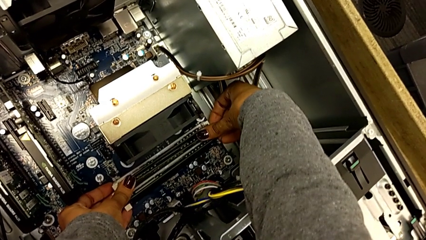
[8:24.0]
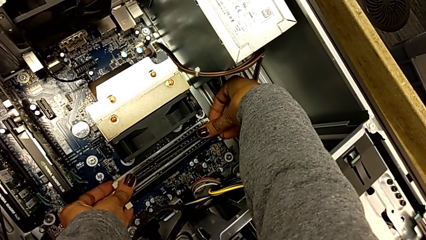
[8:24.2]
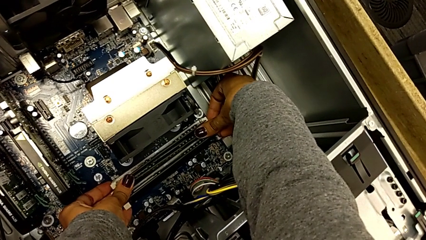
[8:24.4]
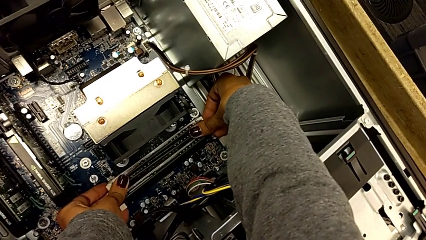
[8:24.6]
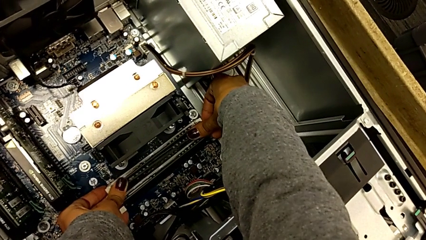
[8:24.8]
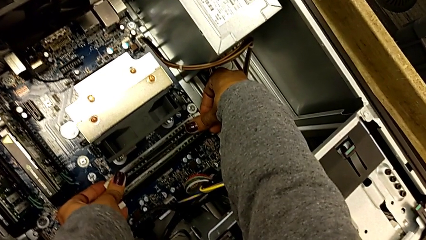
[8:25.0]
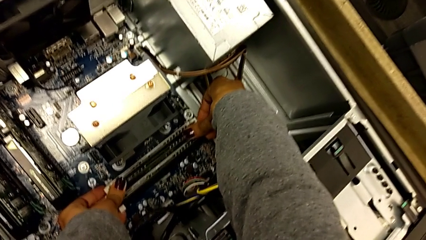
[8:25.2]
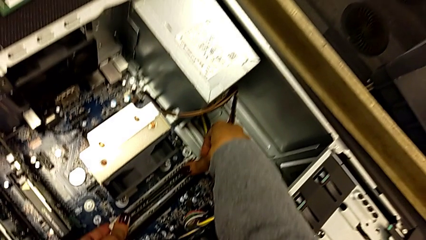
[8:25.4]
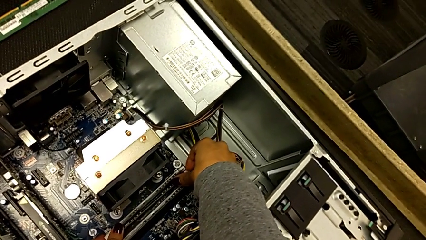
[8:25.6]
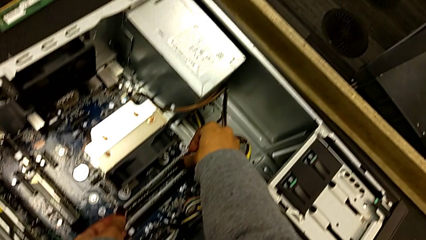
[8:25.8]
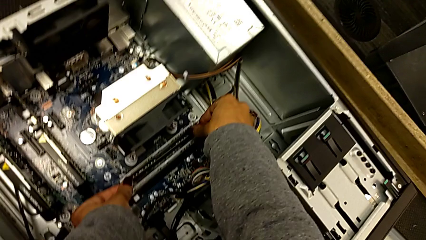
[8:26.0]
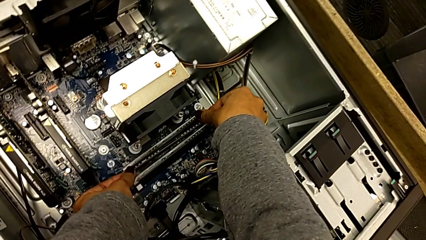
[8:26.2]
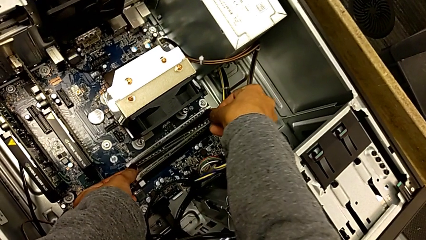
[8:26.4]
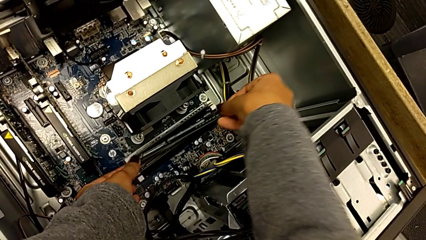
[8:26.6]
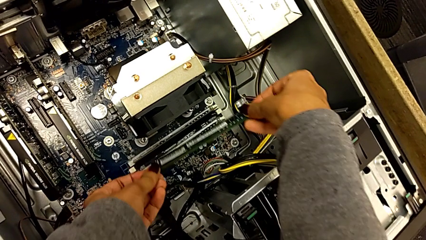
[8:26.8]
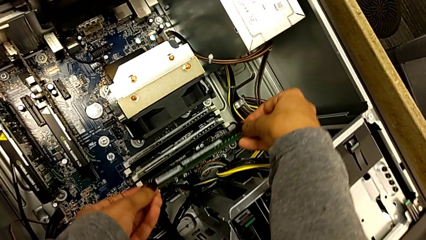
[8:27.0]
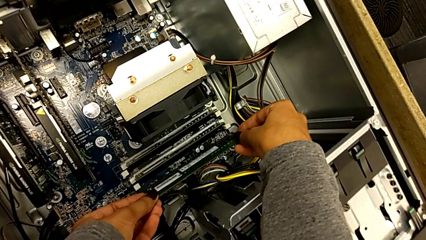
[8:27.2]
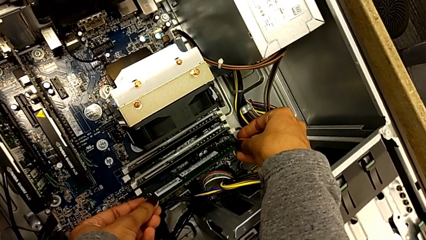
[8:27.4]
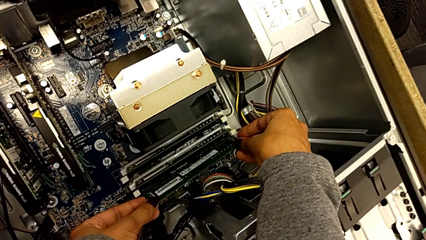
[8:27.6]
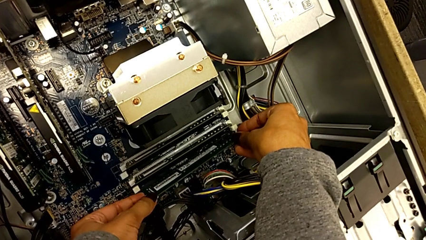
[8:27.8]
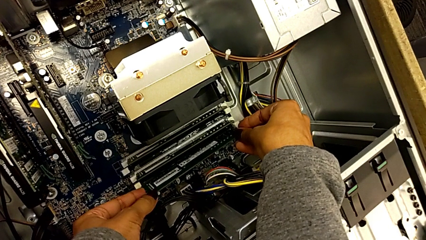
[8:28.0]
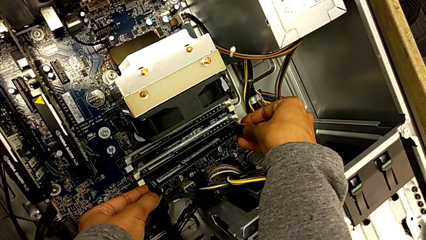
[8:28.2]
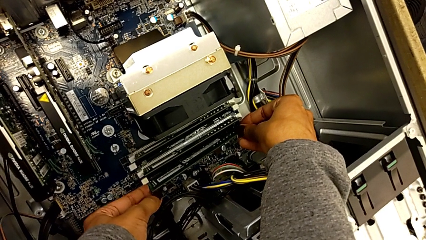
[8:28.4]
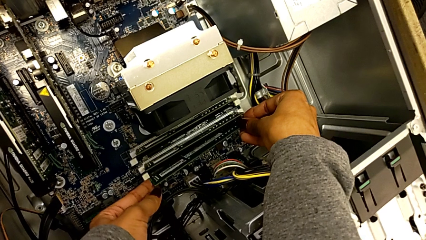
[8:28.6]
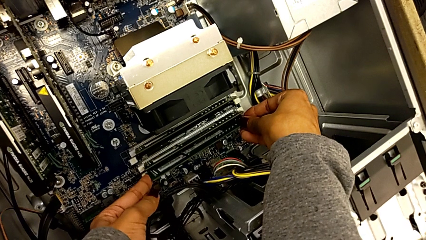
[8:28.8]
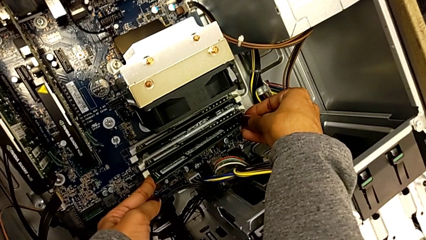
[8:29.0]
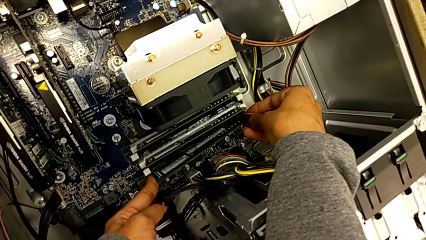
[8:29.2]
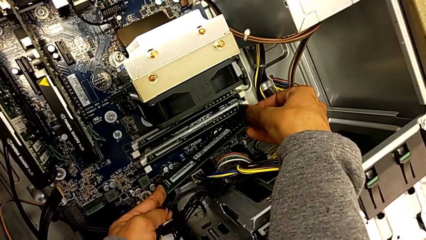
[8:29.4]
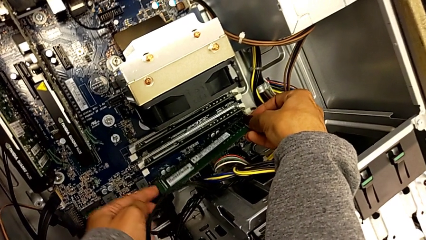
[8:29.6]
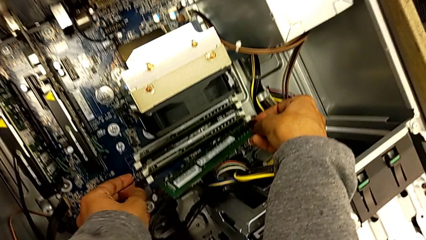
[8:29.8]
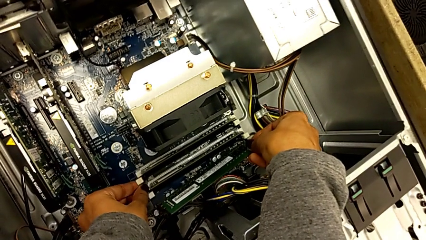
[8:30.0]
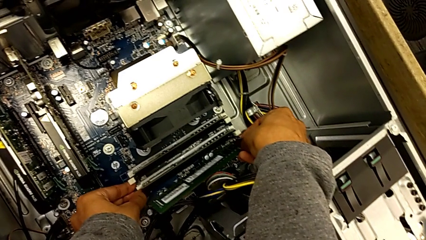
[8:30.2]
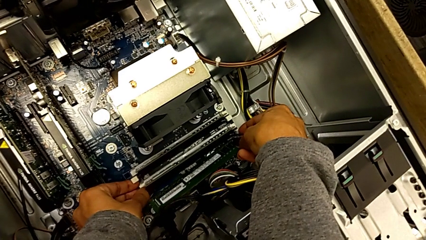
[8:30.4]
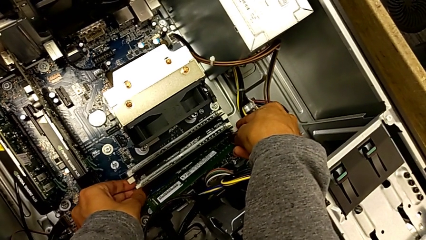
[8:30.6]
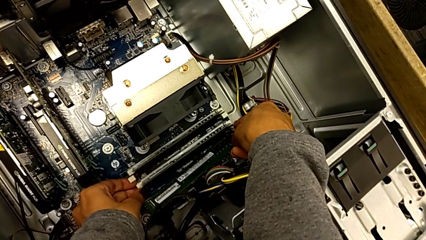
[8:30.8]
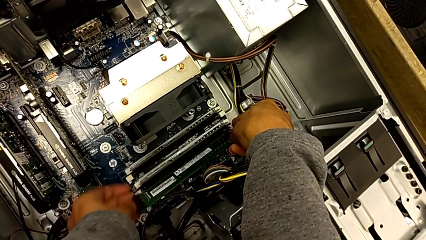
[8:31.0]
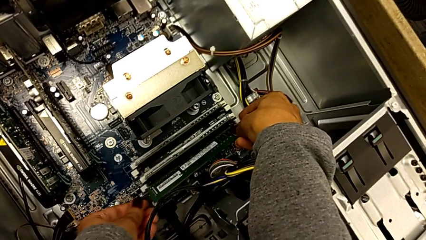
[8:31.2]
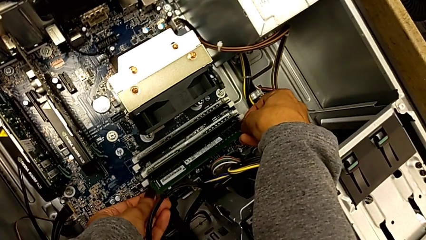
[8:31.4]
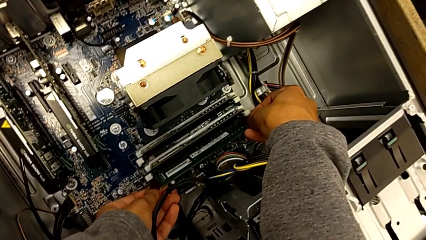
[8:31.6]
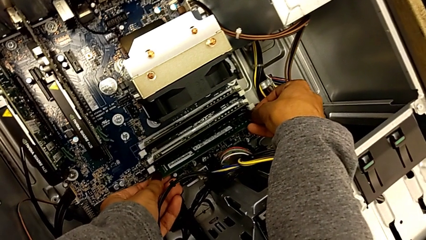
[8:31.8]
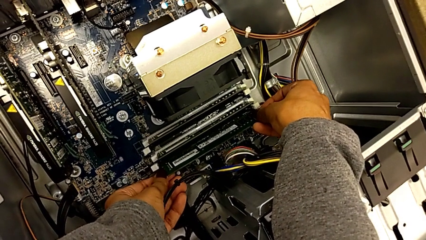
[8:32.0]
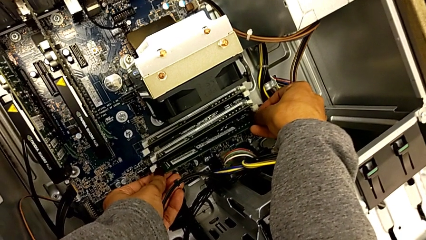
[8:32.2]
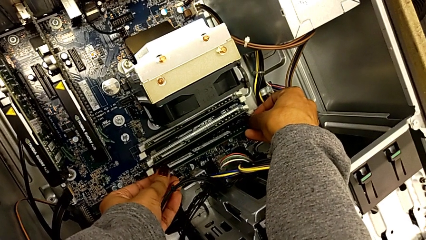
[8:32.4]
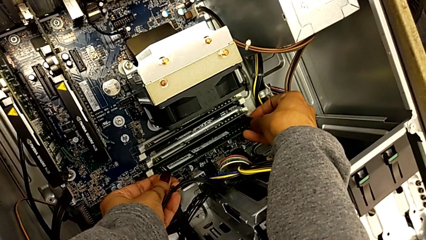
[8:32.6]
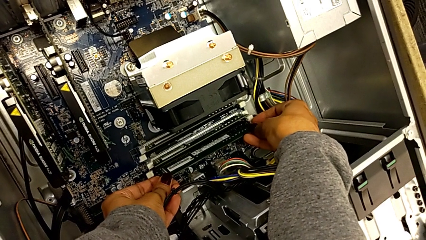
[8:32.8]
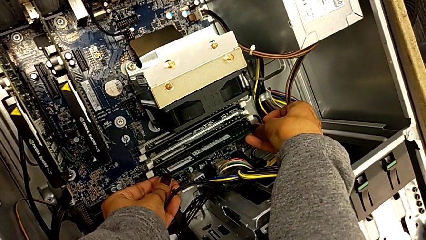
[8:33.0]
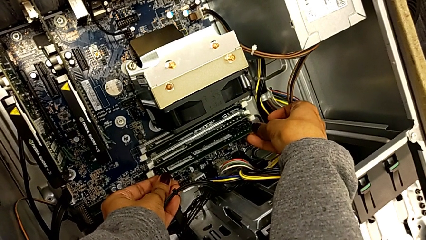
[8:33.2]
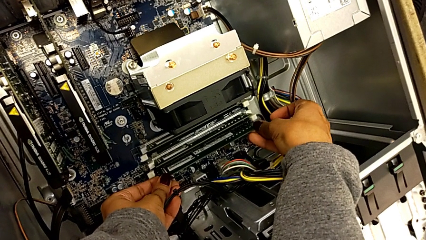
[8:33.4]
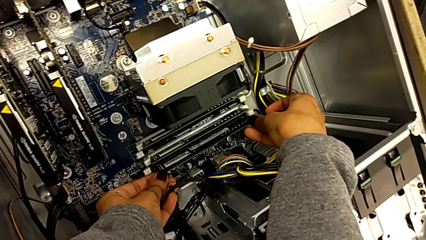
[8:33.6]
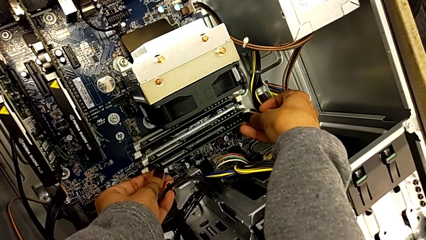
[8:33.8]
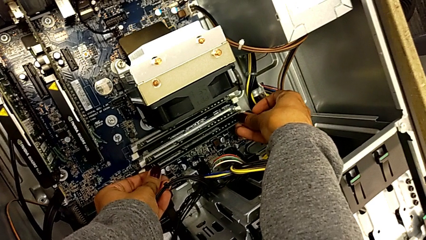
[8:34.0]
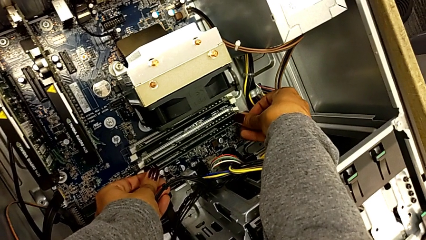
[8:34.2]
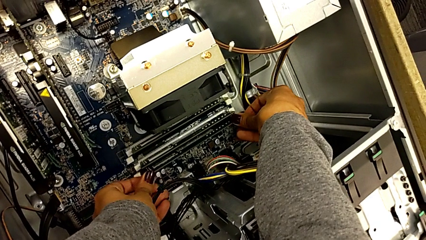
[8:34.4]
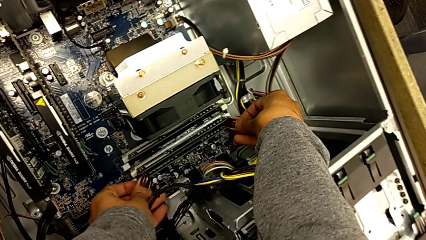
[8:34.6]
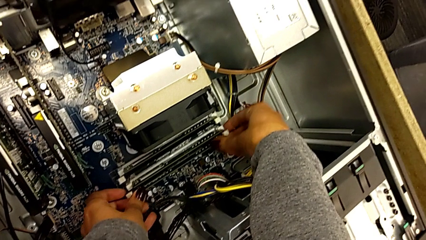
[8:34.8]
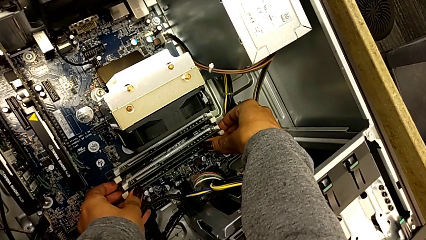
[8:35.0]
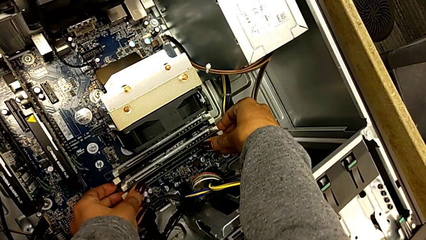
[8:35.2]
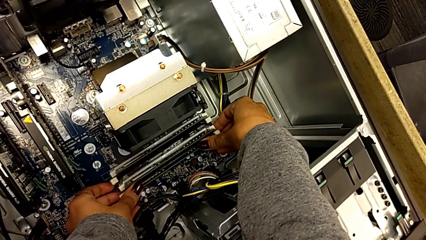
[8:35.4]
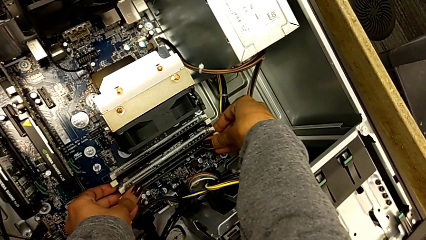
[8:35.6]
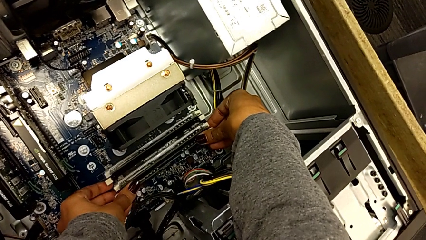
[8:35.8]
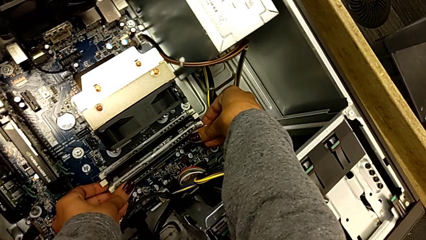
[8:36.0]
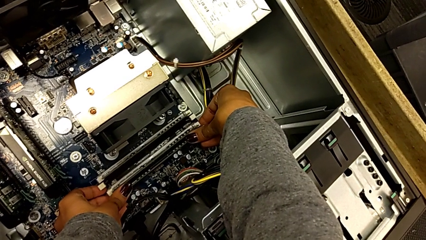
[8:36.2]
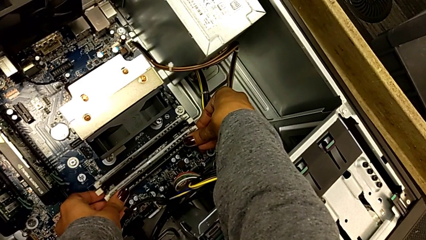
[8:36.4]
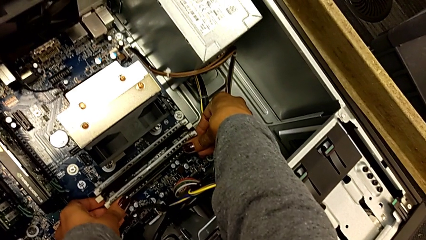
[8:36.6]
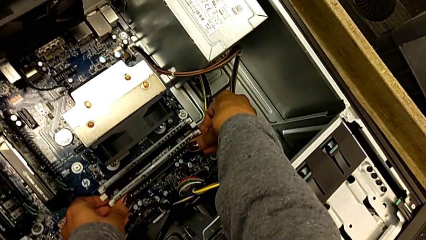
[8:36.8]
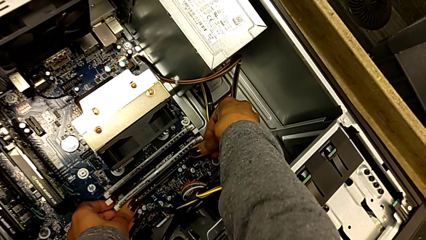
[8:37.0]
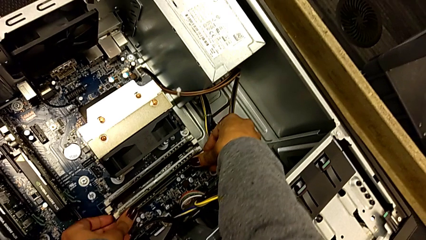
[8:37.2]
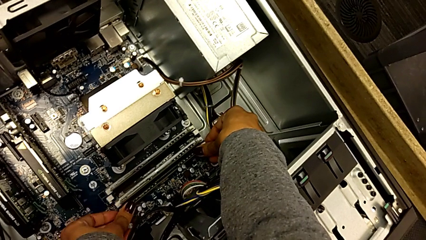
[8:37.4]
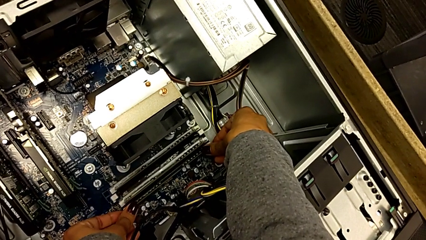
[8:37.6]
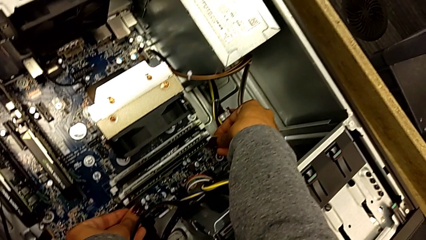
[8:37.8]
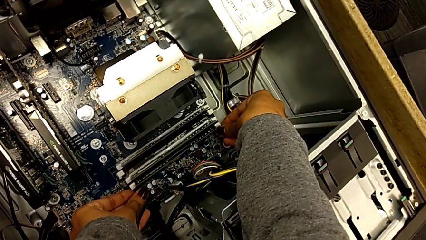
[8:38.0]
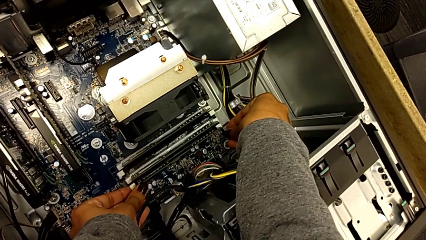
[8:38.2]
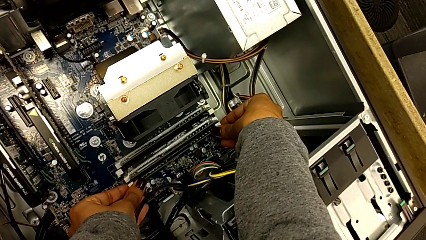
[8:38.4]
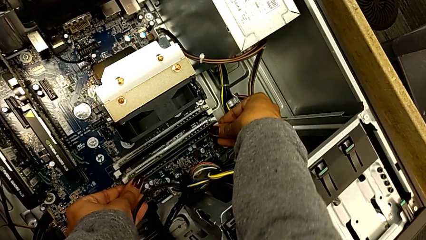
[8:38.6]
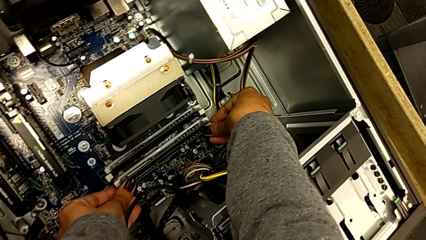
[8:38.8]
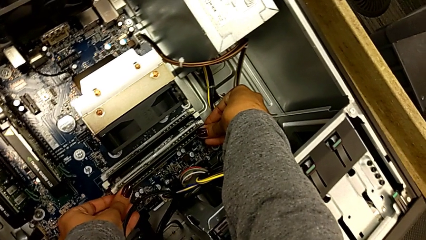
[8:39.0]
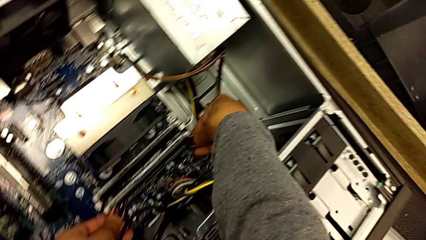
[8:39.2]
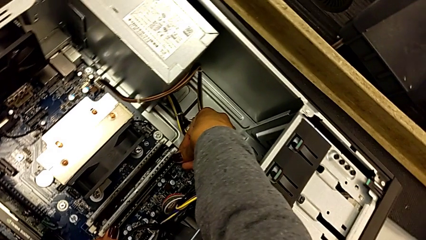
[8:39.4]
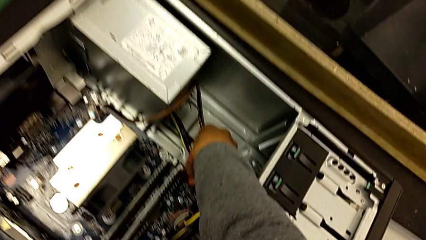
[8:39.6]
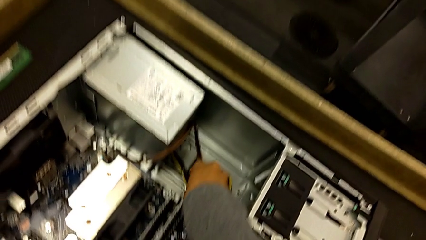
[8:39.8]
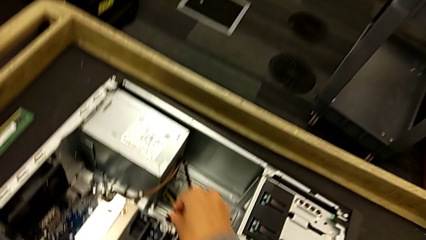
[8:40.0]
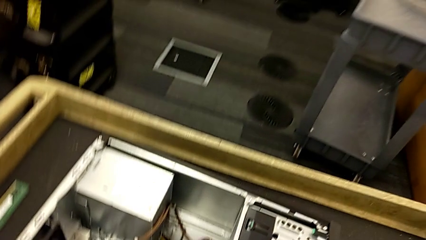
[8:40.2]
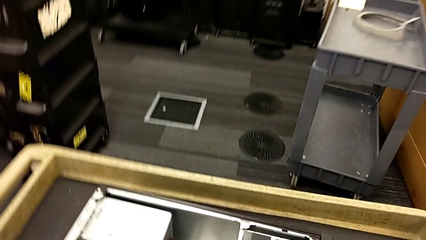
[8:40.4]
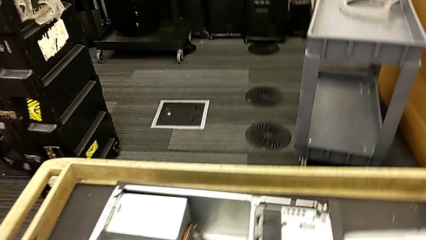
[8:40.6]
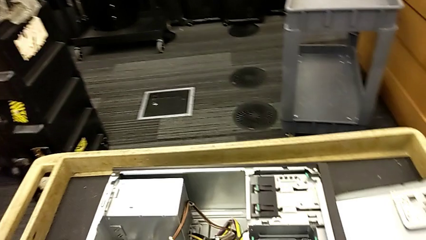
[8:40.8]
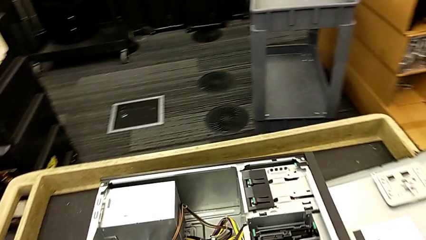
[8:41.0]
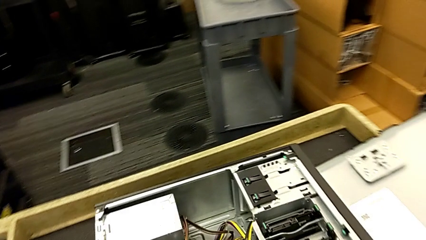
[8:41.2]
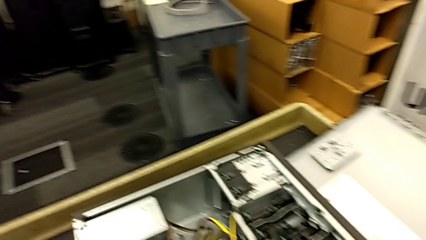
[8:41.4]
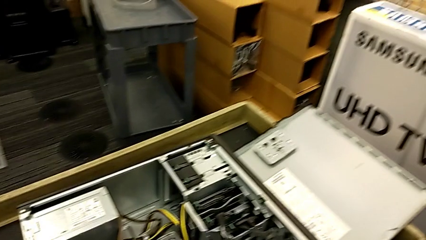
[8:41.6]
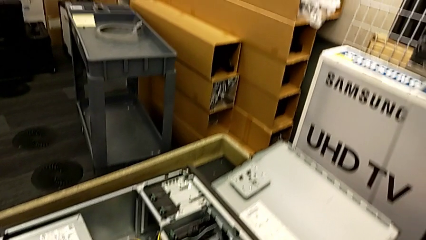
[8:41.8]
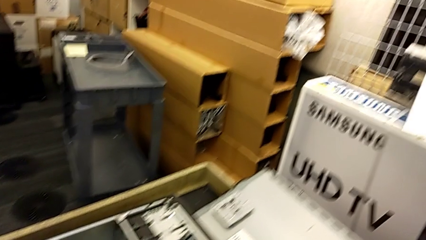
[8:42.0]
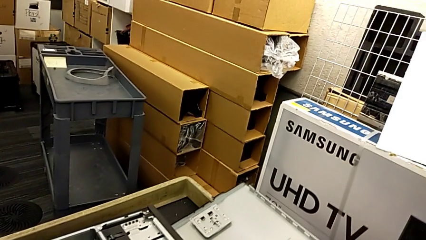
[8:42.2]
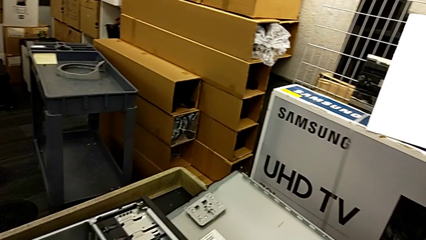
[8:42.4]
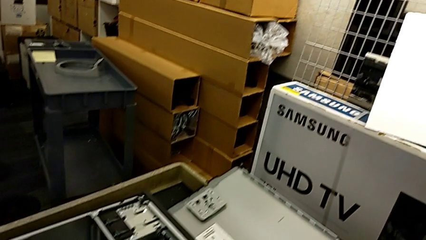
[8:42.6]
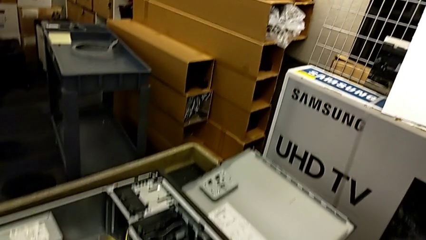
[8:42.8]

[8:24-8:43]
The camera wearer is inserting the third memory RAM.
